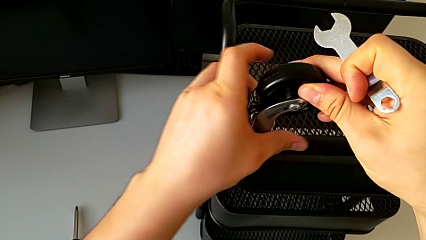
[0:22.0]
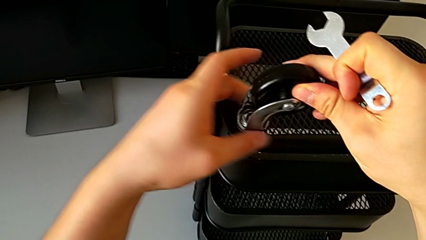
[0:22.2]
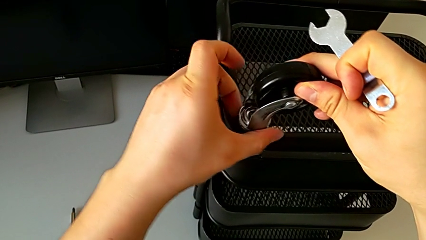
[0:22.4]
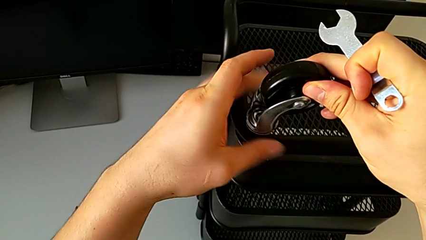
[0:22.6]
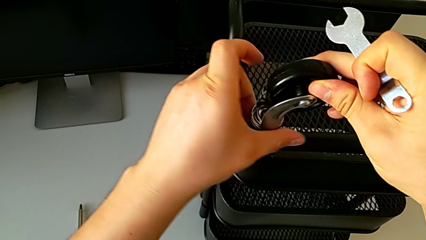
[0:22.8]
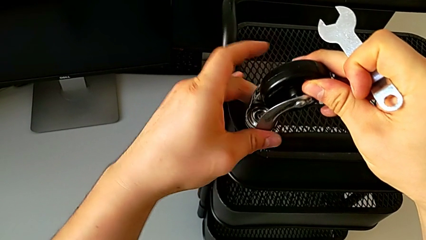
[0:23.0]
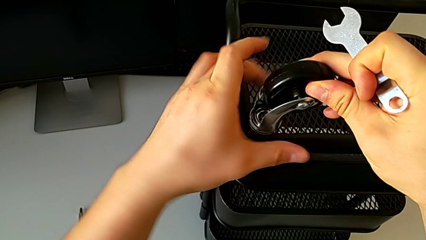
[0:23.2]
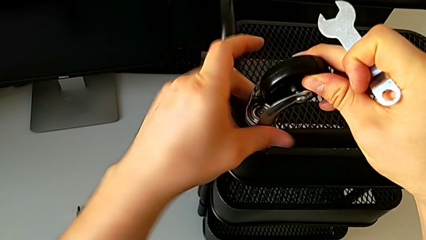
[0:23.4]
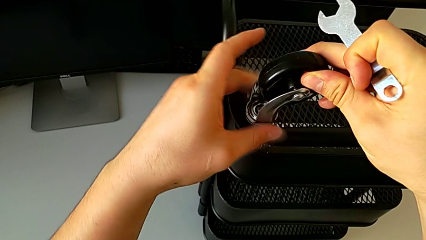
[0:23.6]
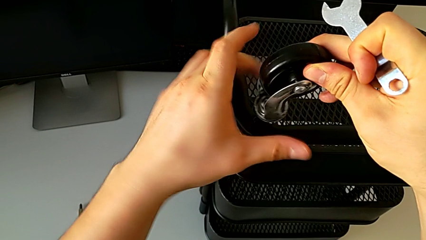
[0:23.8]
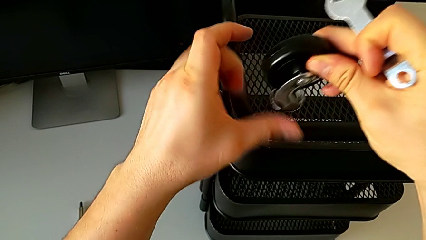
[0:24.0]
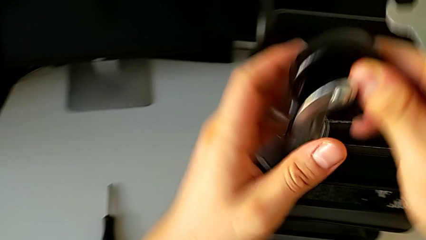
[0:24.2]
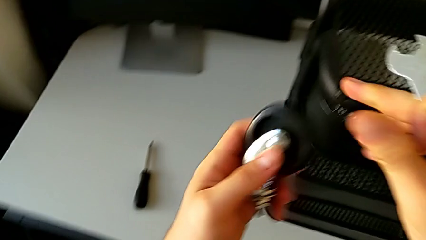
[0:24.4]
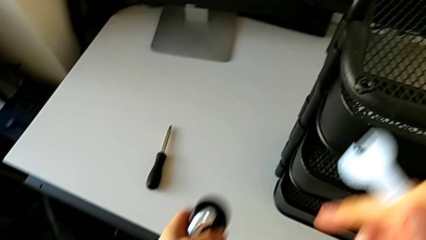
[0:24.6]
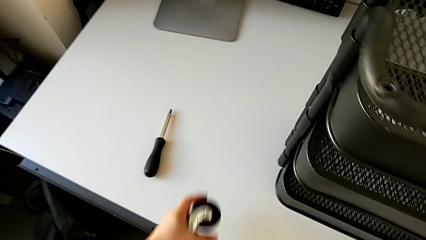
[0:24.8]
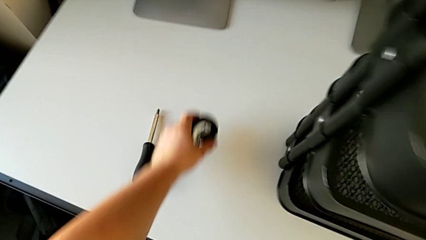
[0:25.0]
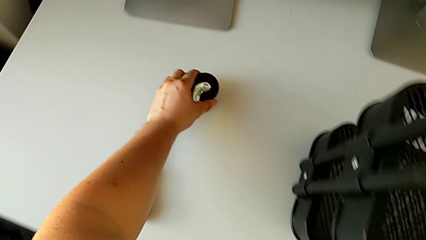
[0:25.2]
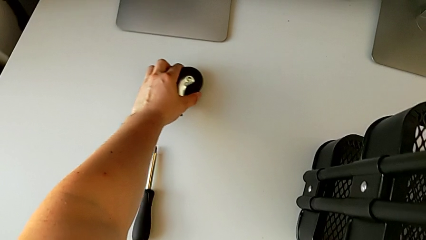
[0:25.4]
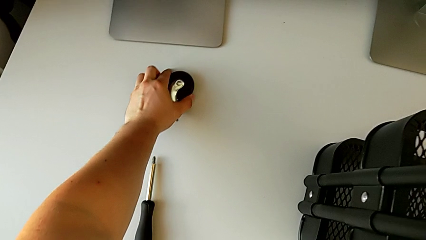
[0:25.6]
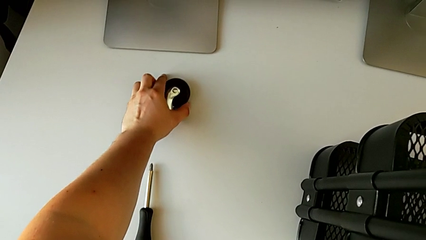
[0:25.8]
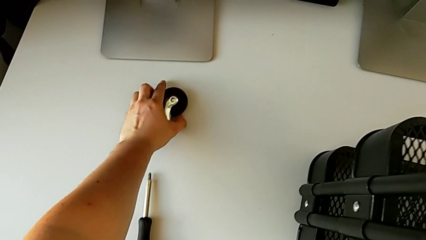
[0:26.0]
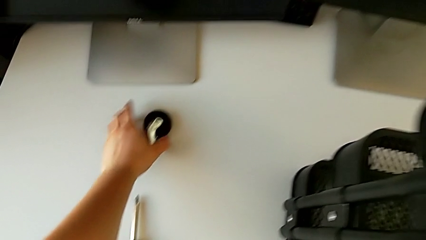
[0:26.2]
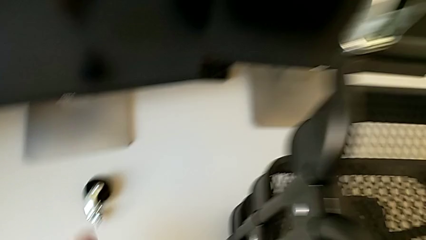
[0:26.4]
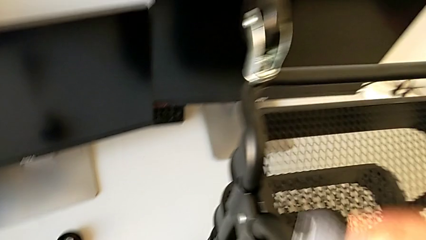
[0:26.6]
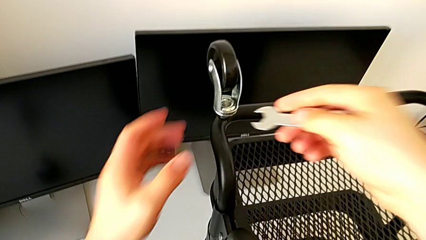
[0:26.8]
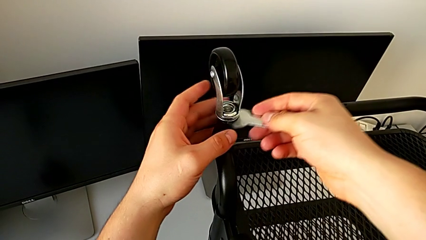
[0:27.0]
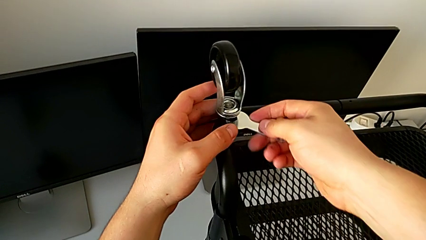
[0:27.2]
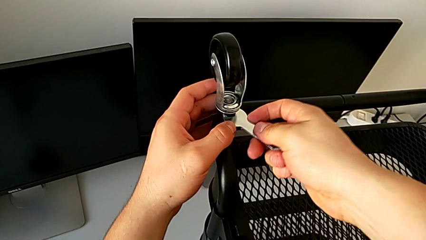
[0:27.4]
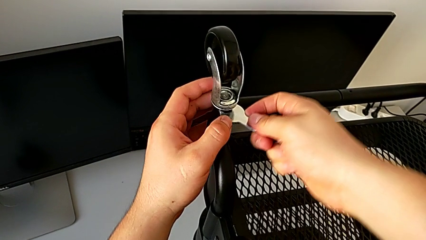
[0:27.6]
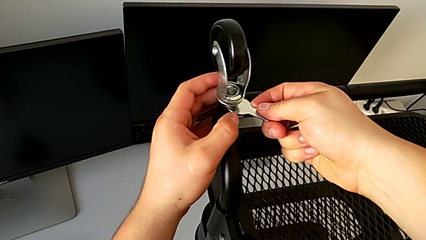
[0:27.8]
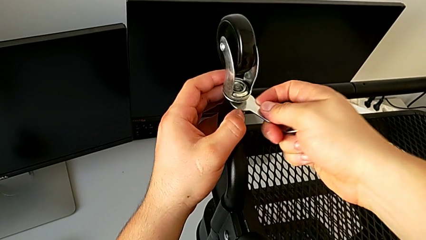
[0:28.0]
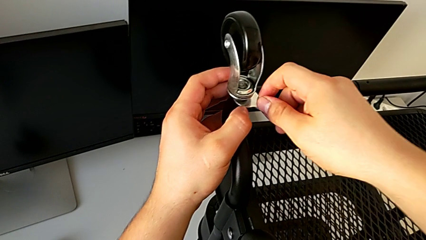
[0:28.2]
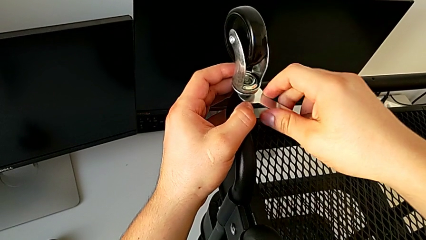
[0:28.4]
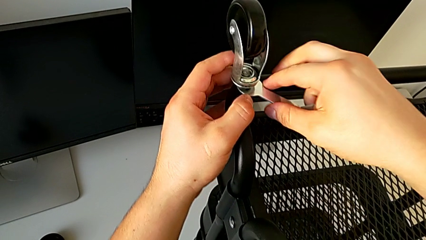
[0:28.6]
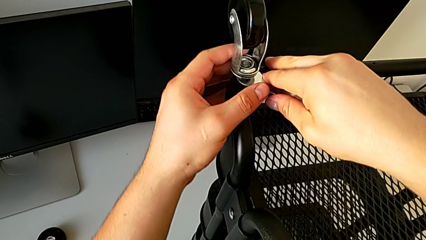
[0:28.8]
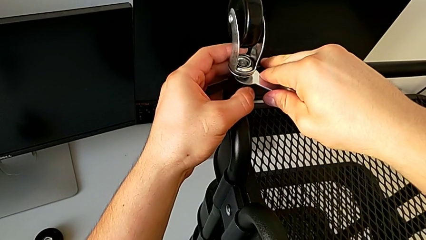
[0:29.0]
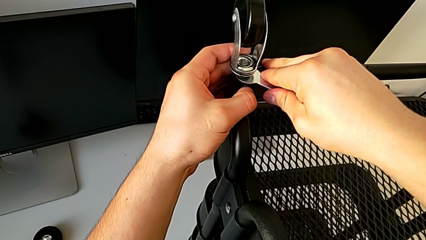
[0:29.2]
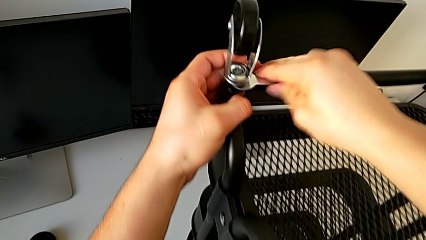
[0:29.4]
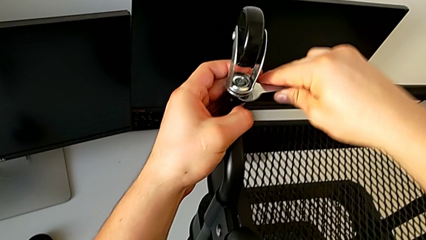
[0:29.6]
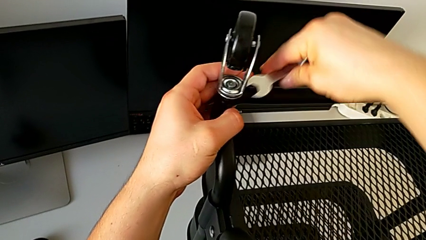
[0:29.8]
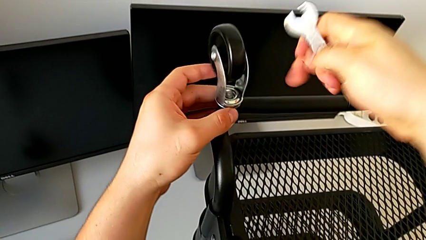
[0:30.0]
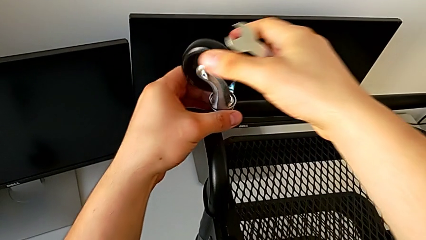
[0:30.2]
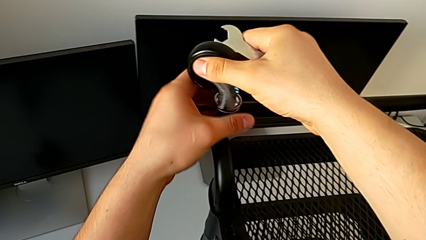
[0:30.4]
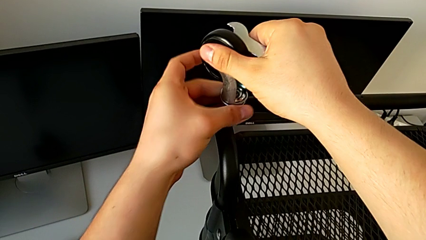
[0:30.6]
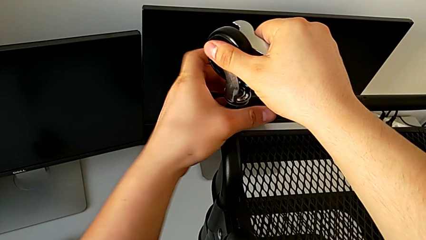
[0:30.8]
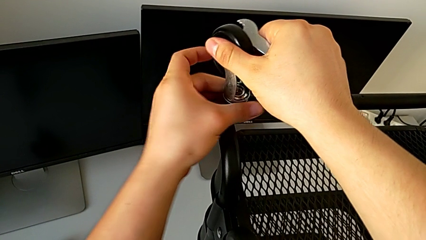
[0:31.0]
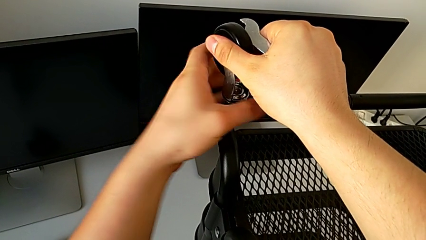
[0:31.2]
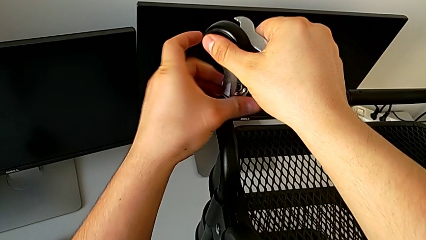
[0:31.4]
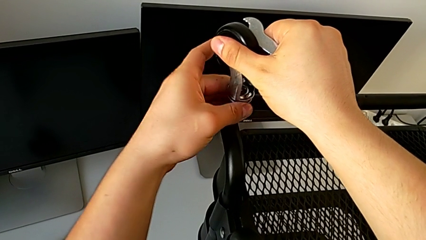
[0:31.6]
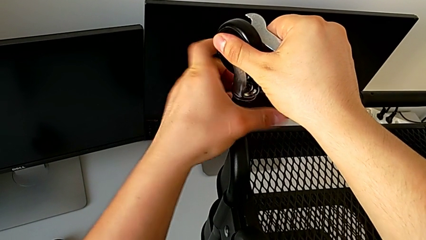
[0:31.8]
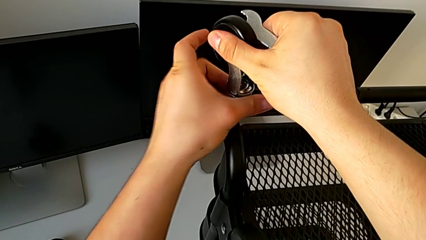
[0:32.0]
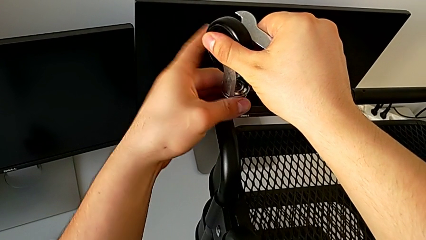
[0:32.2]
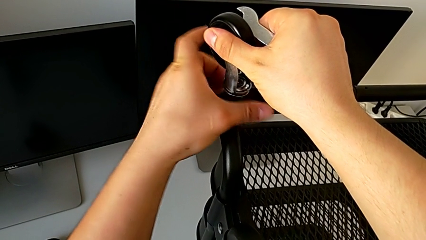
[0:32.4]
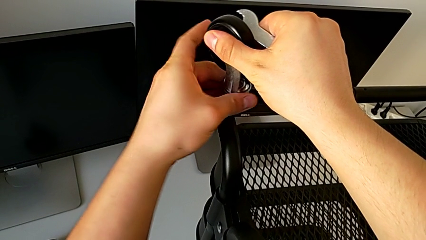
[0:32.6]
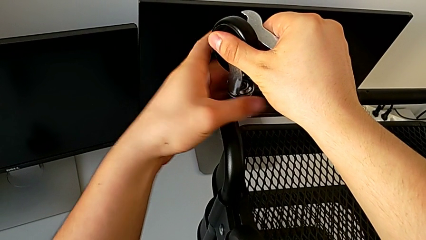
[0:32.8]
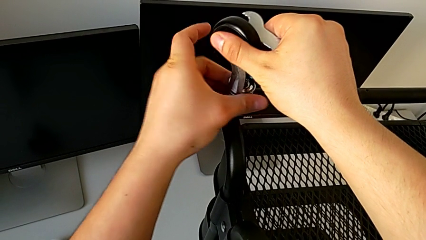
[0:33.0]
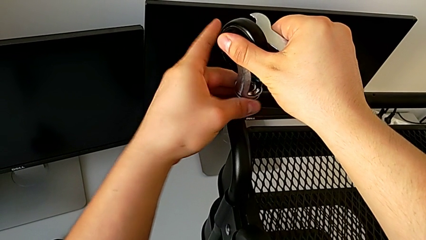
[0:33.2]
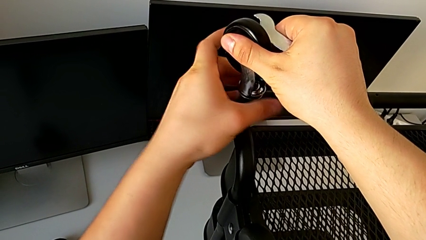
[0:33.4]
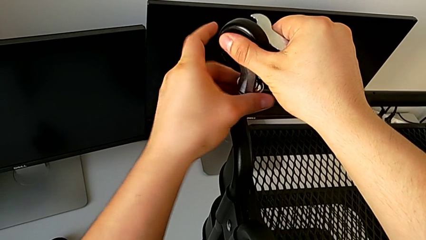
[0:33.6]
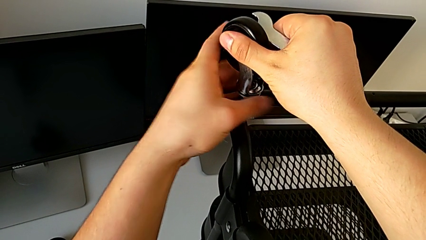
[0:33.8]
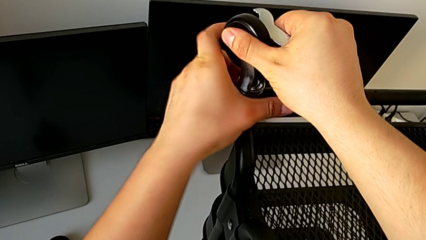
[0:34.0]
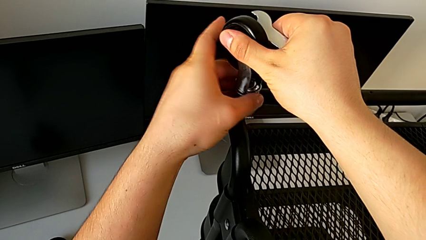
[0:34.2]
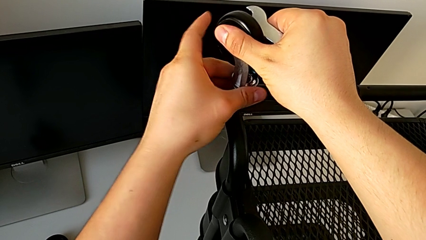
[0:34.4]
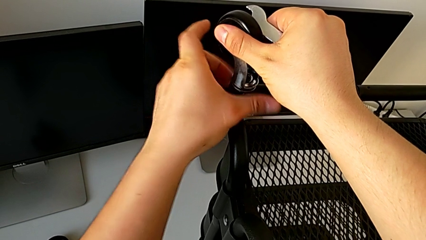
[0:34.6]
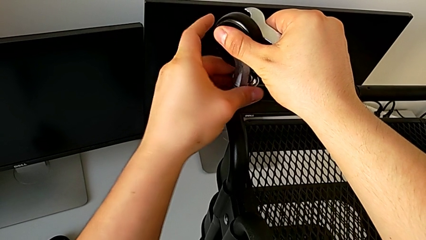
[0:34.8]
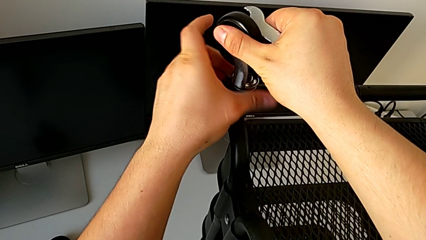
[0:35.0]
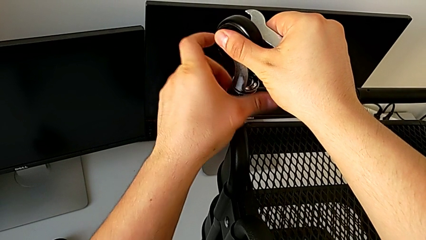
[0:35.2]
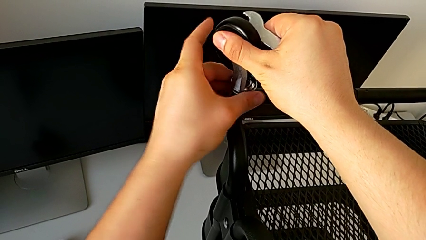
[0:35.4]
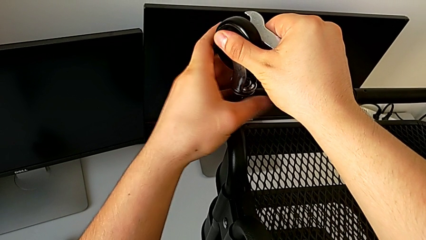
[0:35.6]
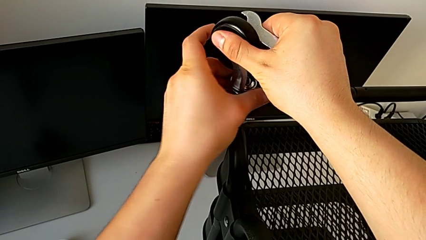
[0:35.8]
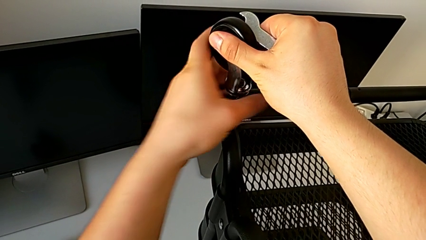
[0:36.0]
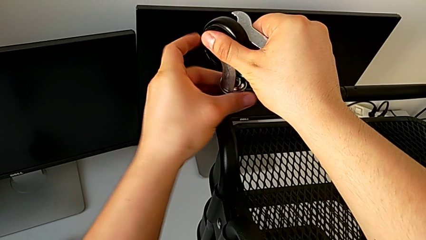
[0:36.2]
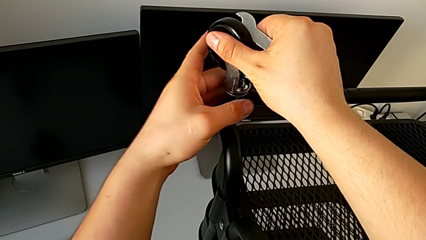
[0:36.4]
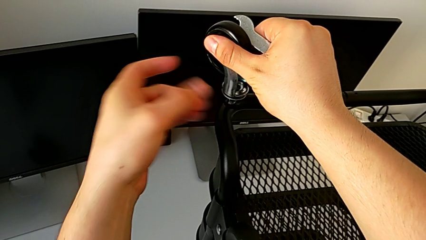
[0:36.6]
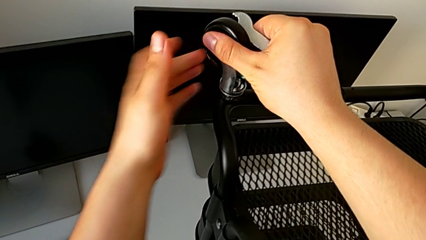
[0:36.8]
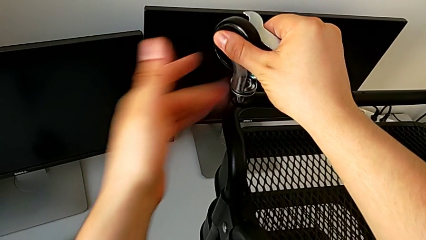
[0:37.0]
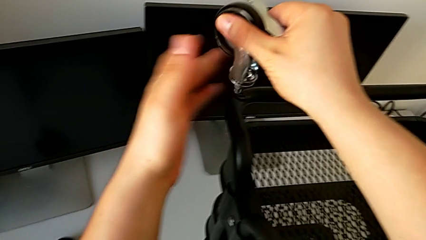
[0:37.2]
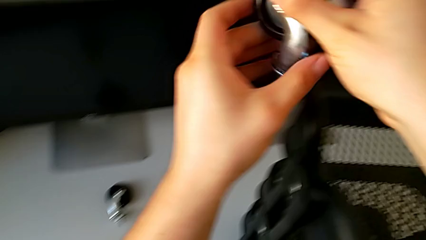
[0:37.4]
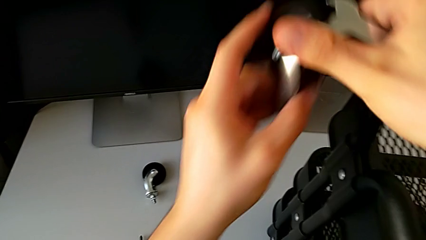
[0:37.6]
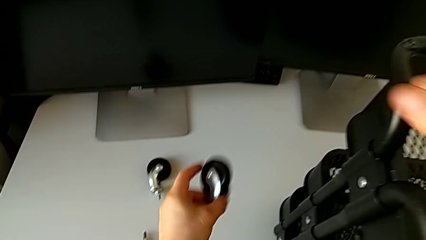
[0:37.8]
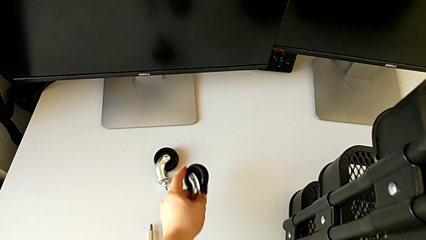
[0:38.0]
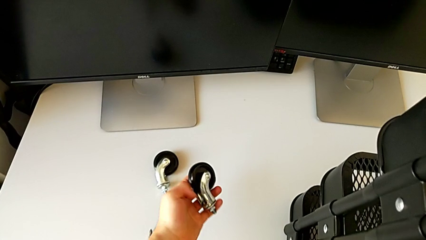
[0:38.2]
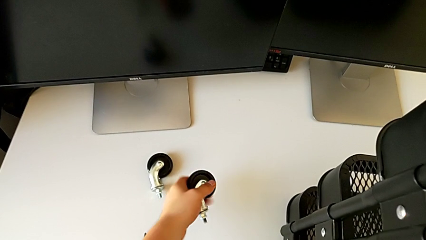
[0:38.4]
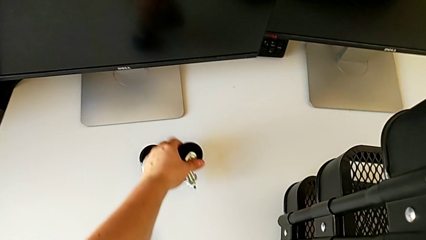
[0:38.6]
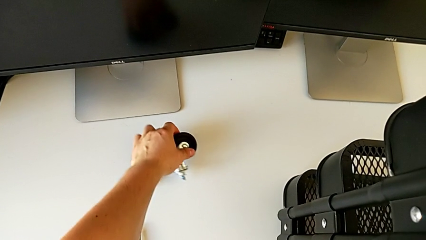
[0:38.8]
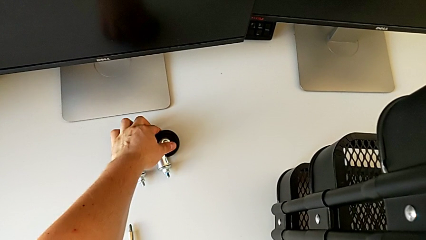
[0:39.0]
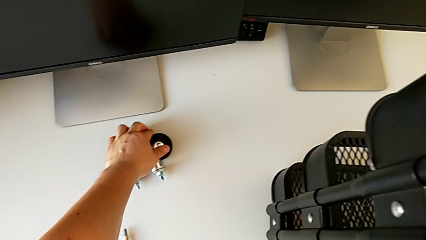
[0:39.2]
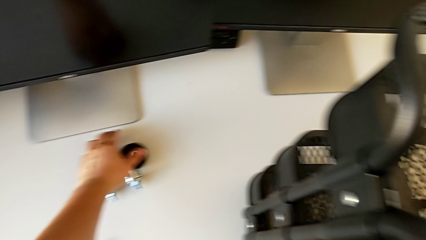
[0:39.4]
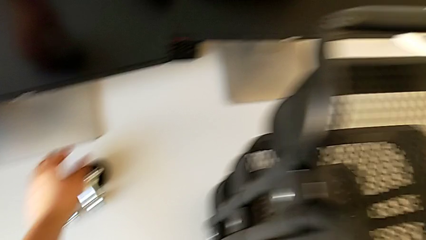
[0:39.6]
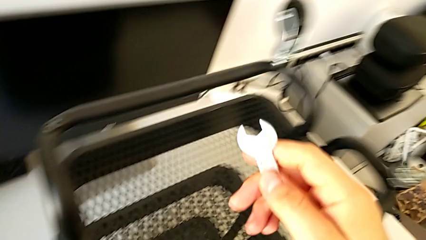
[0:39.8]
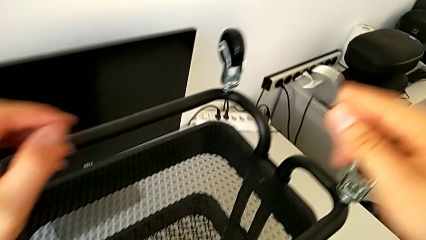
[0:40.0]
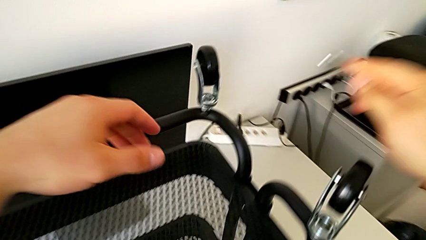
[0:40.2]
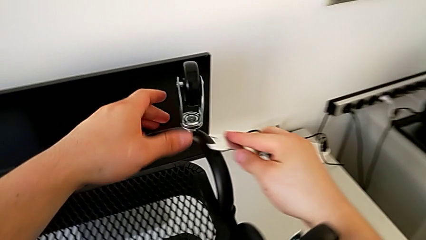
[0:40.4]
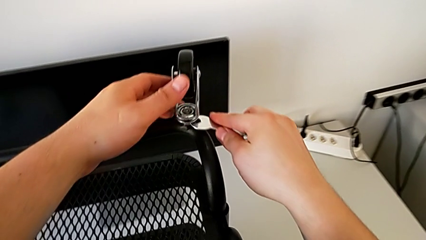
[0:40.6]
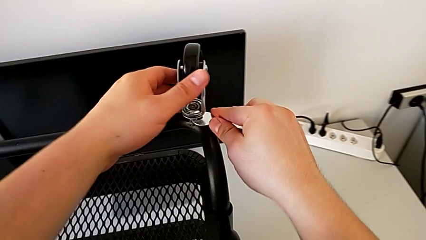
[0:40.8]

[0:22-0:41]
The camera wearer is disassembling the wheels. They unscrew the wheel, disassemble it, place it, insert the hexagonal wrench, unscrew the wheel, withdraw the hexagonal wrench, unscrew the wheel, disassemble it, place it and insert the hexagonal wrench.
